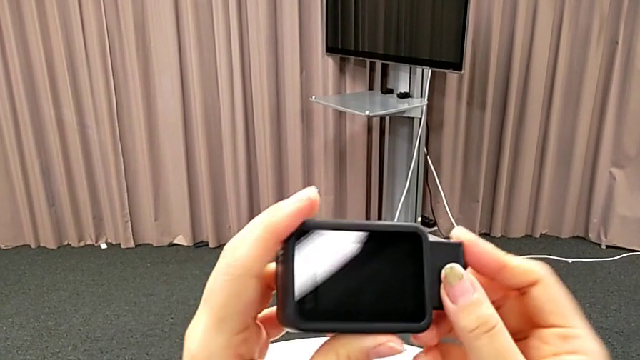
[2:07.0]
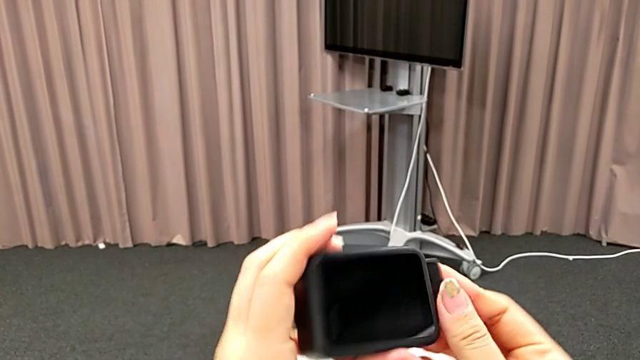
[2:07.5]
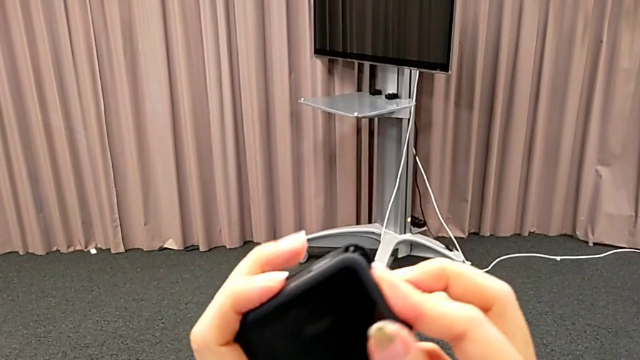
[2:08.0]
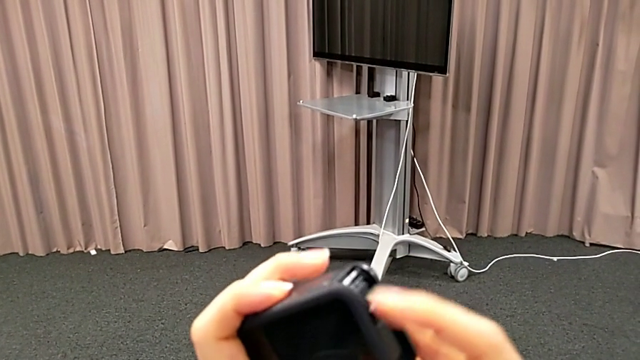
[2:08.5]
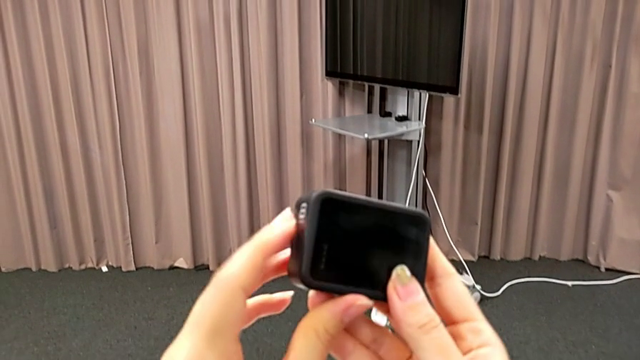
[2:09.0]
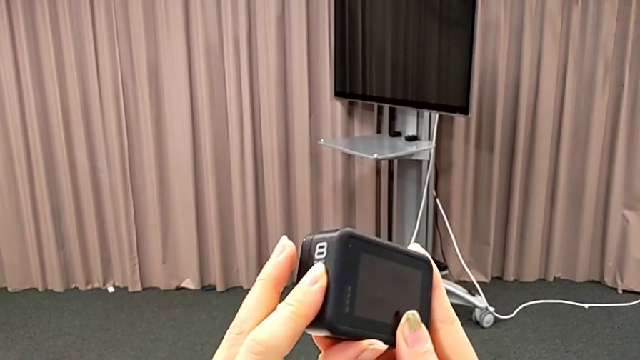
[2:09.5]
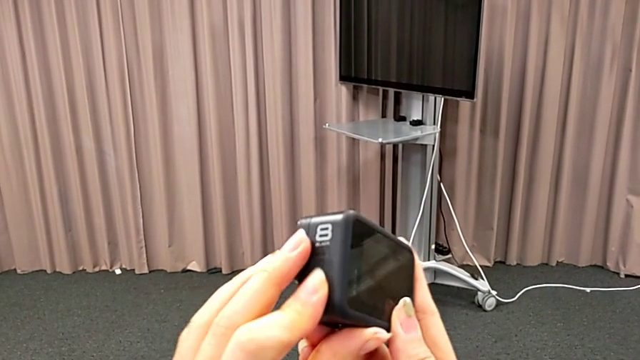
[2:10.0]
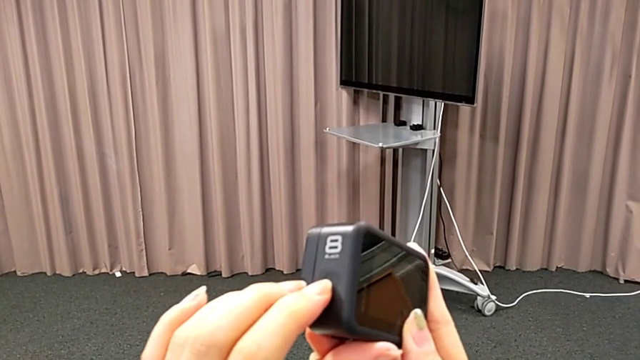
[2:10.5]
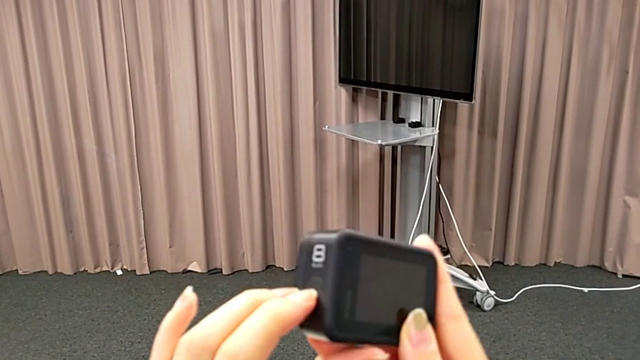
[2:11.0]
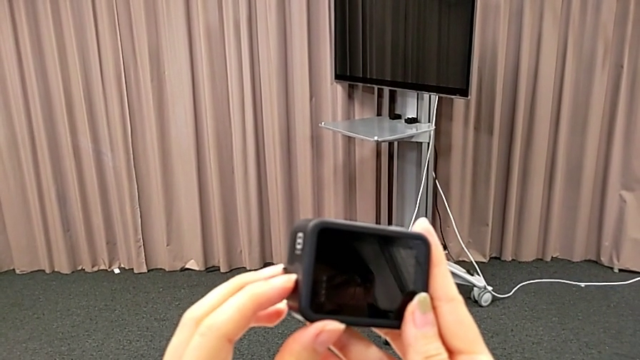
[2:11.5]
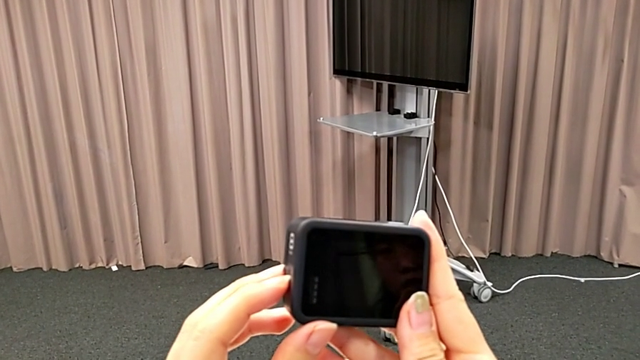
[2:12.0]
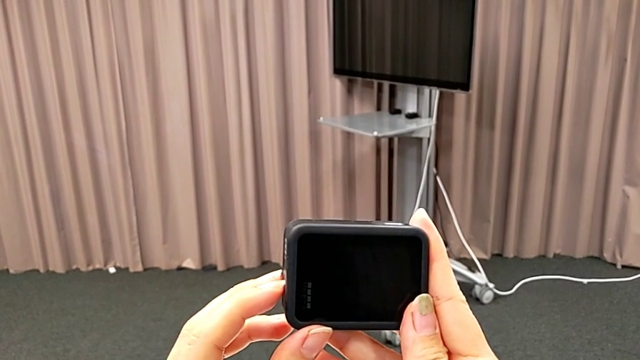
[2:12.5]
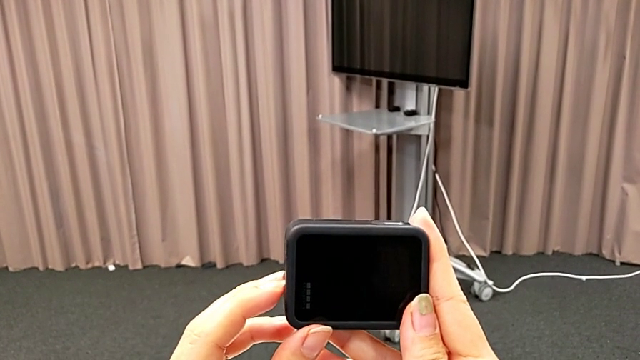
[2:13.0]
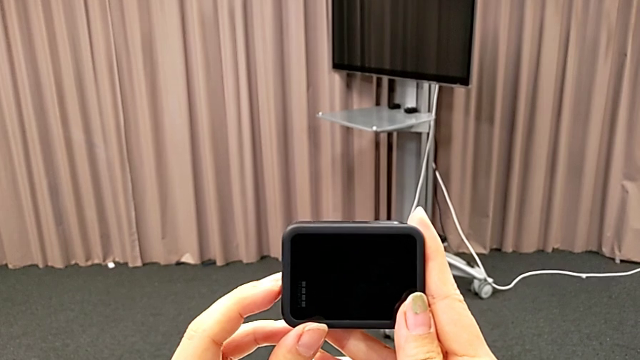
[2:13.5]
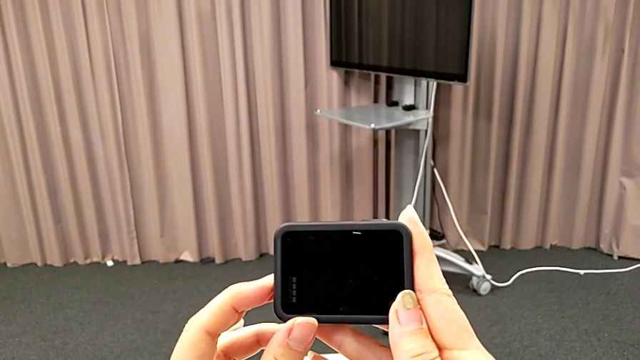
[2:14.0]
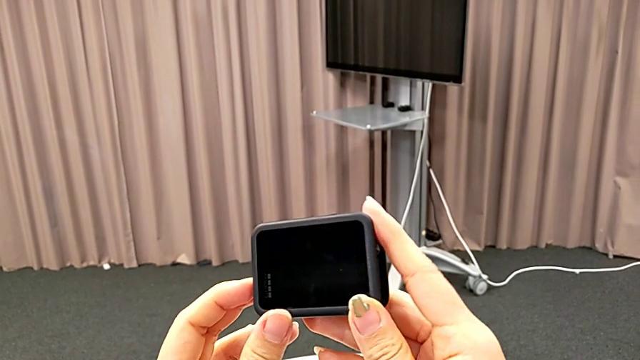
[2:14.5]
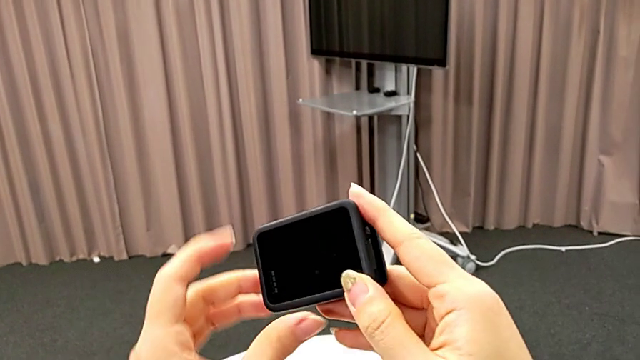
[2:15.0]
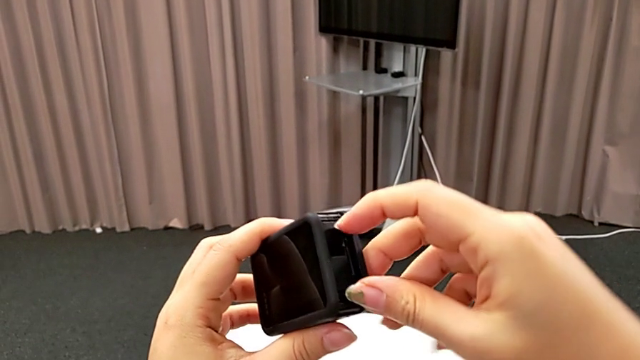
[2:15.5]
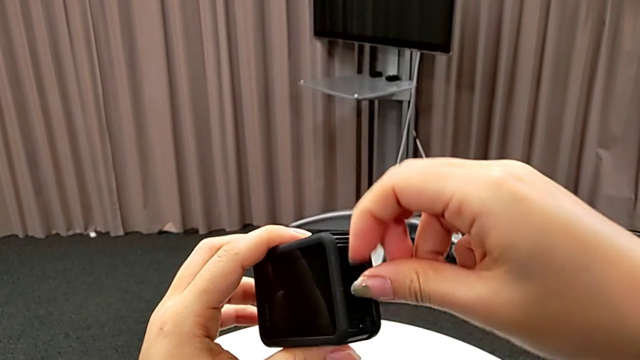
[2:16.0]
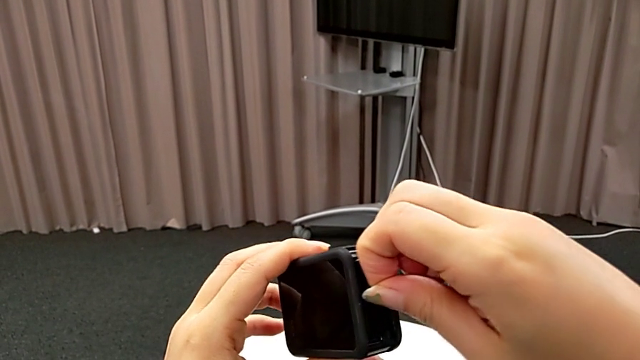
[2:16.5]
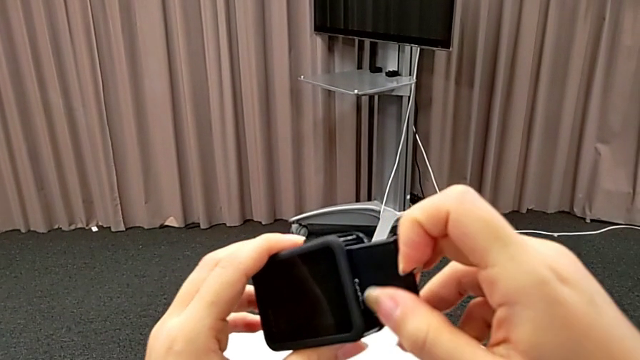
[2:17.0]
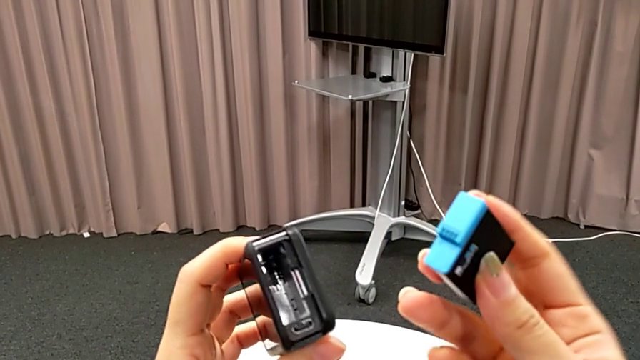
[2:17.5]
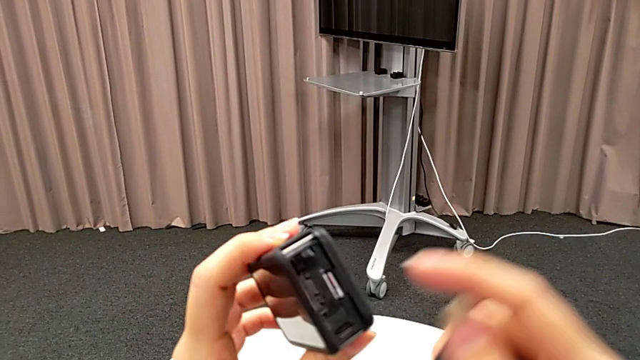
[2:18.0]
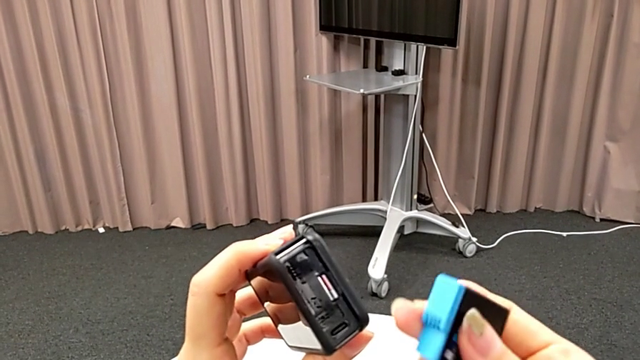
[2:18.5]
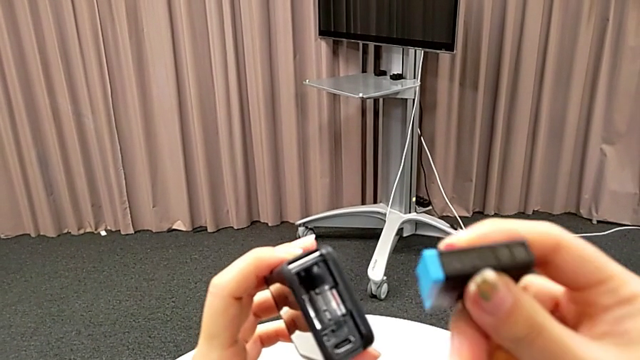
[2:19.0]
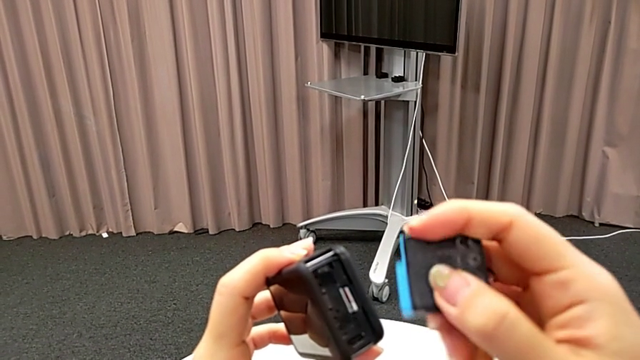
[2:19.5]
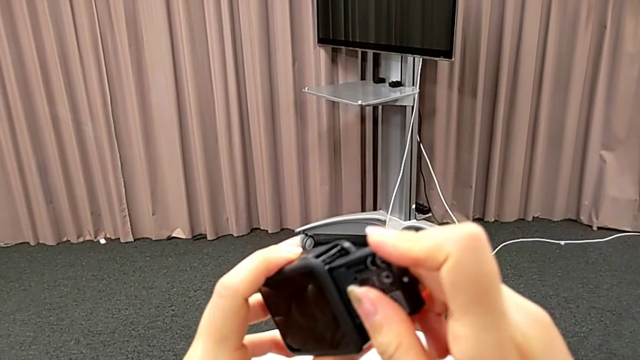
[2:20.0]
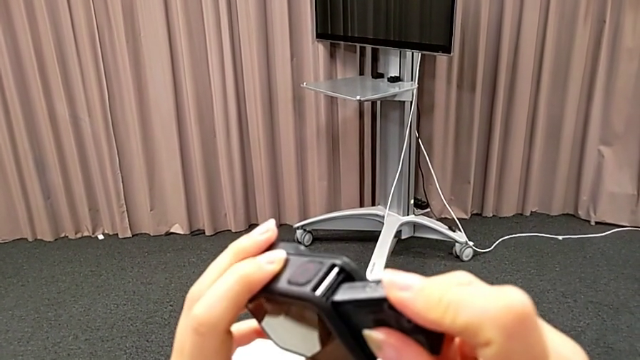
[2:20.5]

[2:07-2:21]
The camera wearer is turning on their GoPro. They rotate the GoPro twice, press the left button, rotate the GoPro, withdraw the new battery, inspect the GoPro, flip the new battery, place it and wrongly withdraw it.

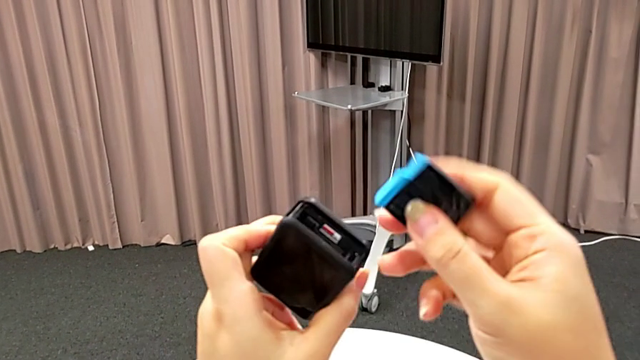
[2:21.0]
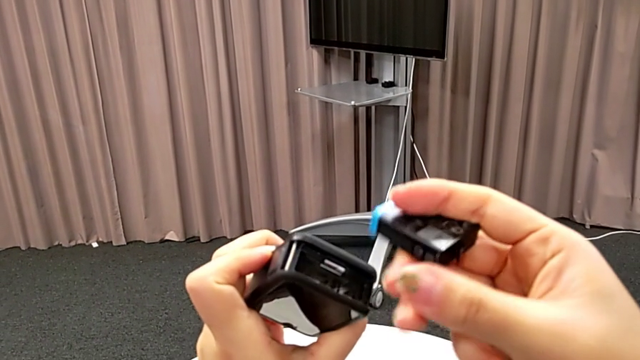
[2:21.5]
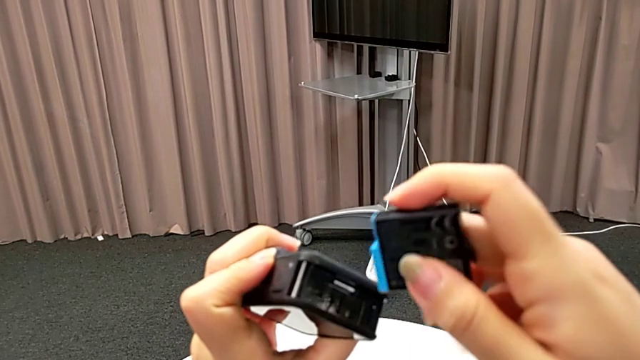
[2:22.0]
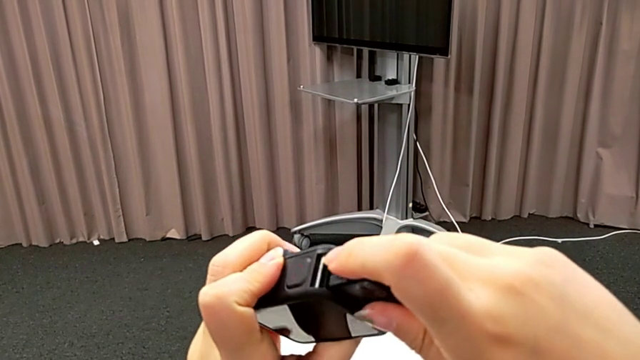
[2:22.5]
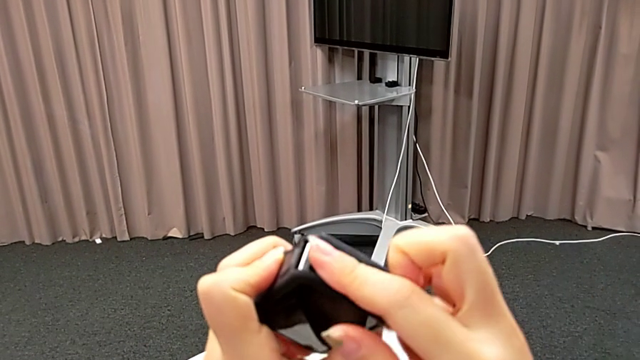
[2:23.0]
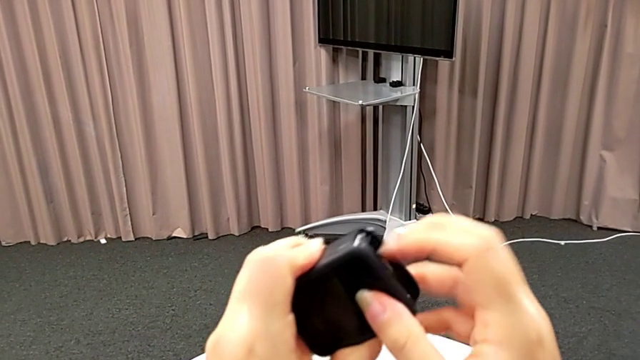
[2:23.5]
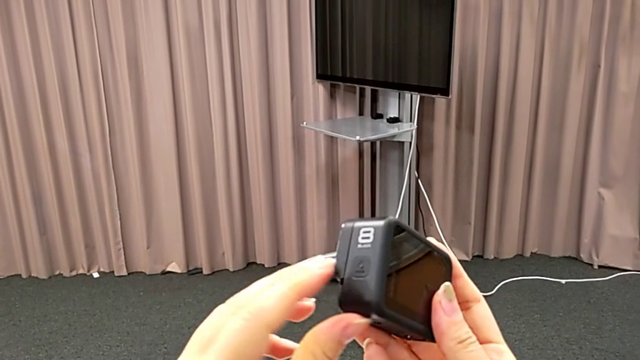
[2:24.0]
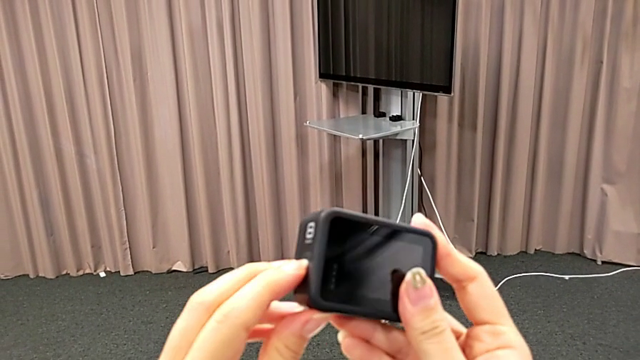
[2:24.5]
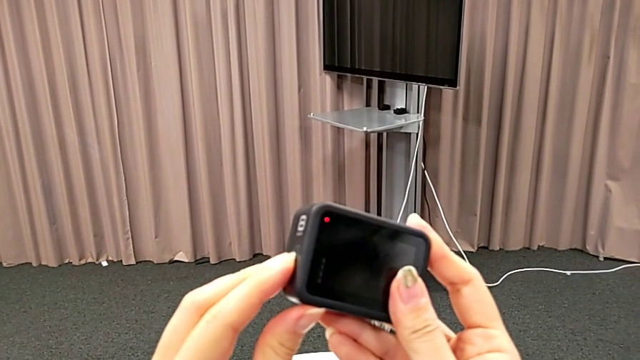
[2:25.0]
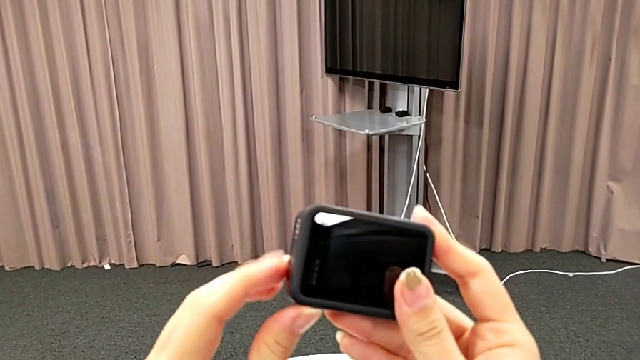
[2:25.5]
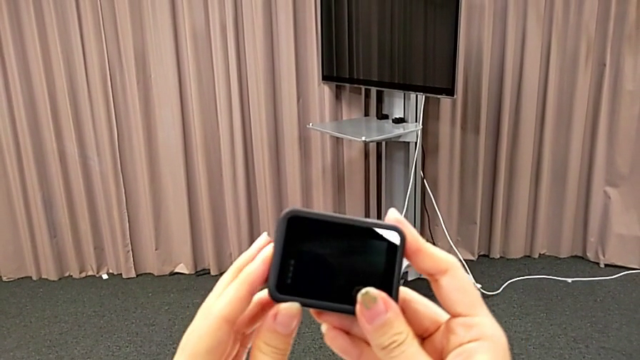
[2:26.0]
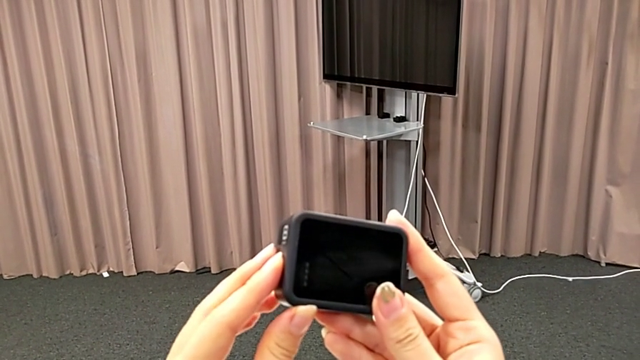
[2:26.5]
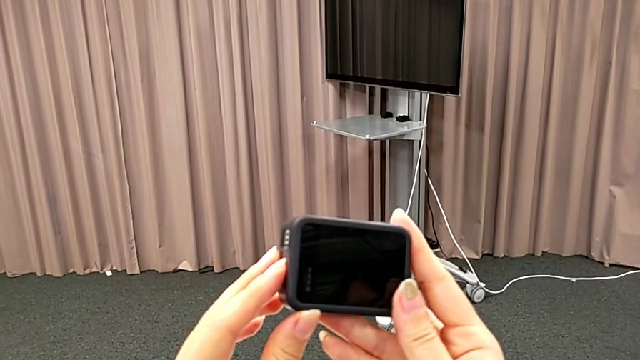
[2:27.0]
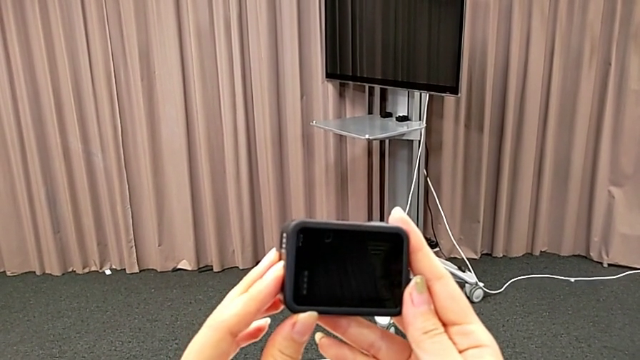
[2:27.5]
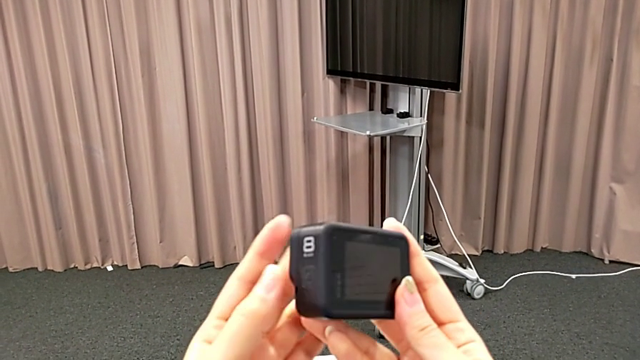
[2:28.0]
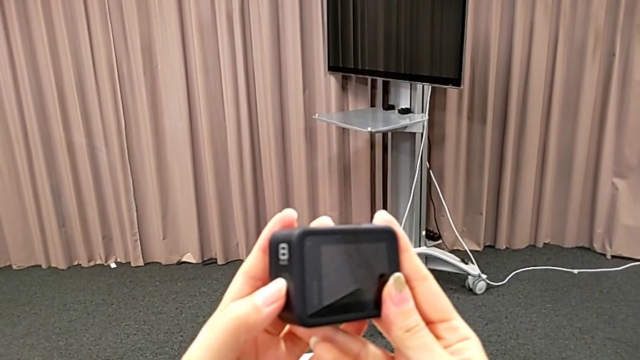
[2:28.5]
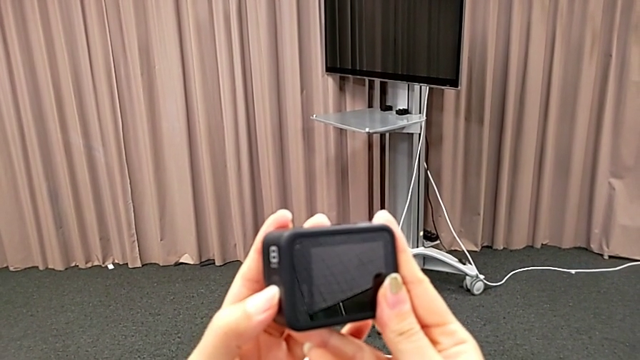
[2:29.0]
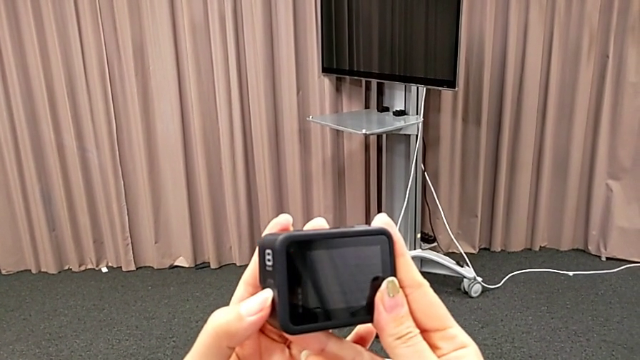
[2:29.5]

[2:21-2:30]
The camera wearer is turning on their GoPro. They wrongly flip the new battery again in the wrong direction, flip it, insert it, rotate the GoPro, press the left button twice and turn on the GoPro.
